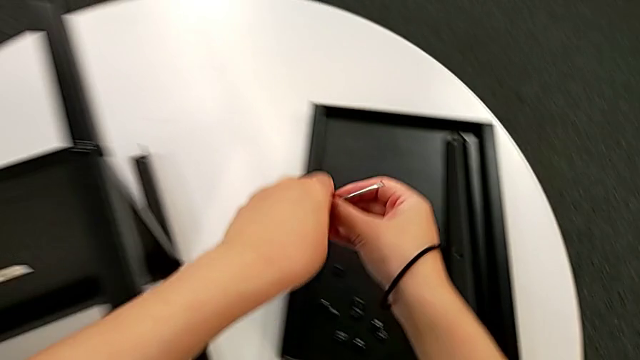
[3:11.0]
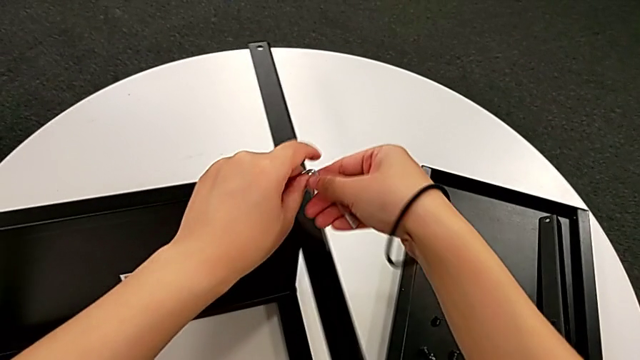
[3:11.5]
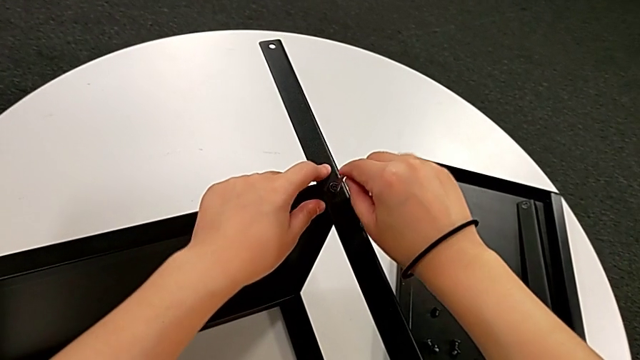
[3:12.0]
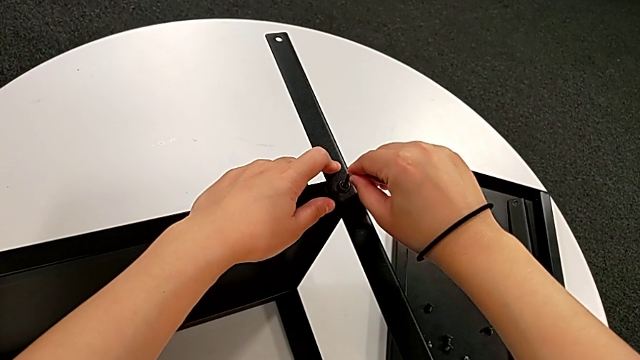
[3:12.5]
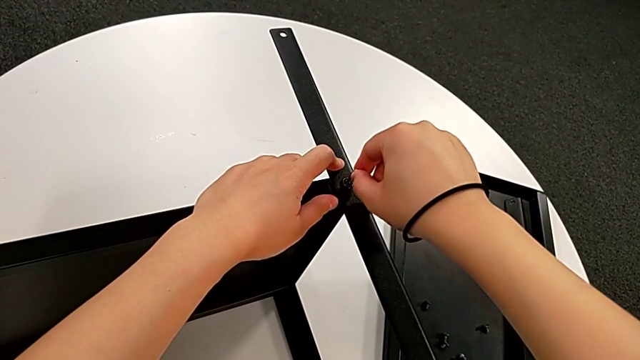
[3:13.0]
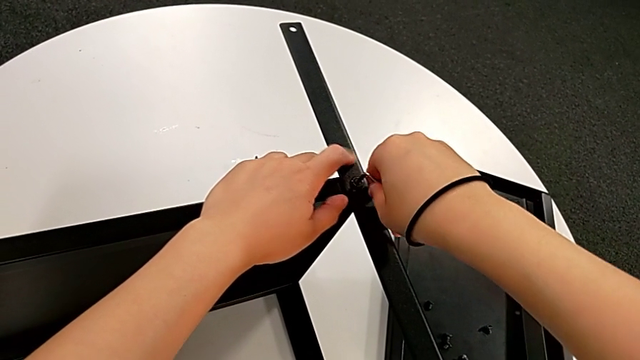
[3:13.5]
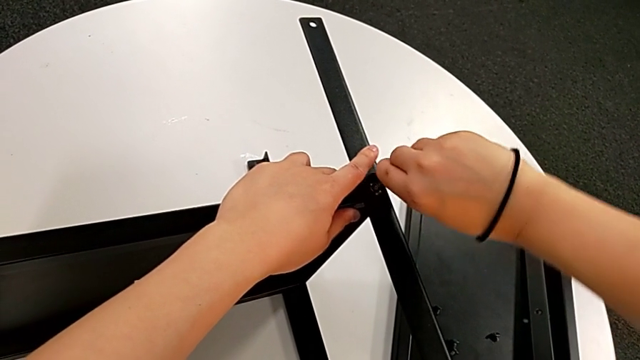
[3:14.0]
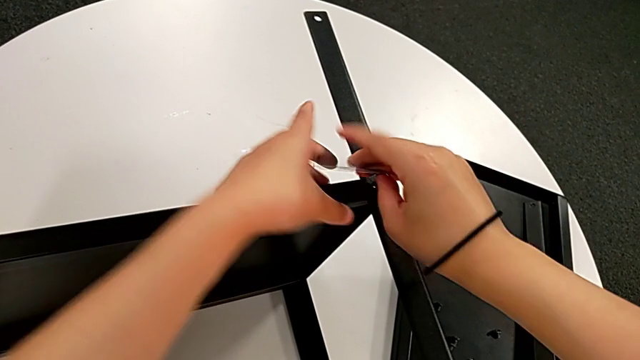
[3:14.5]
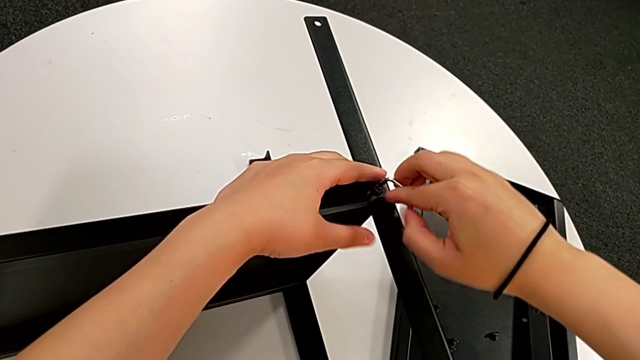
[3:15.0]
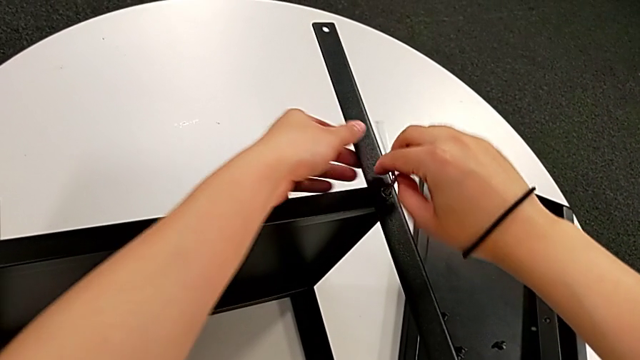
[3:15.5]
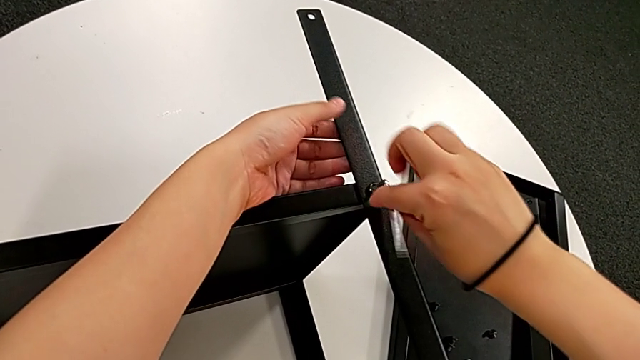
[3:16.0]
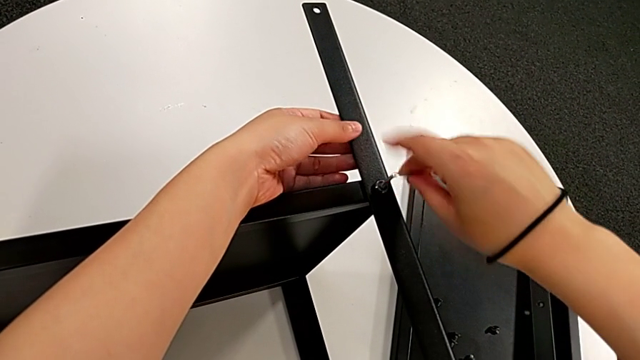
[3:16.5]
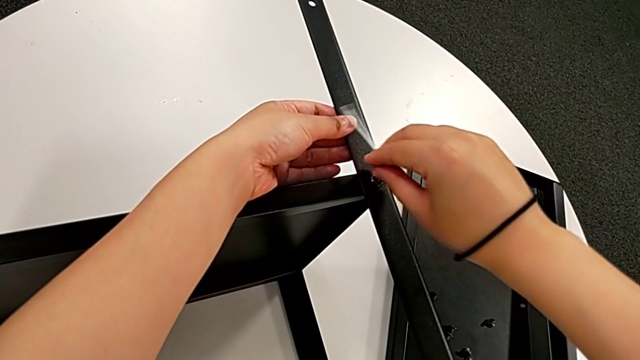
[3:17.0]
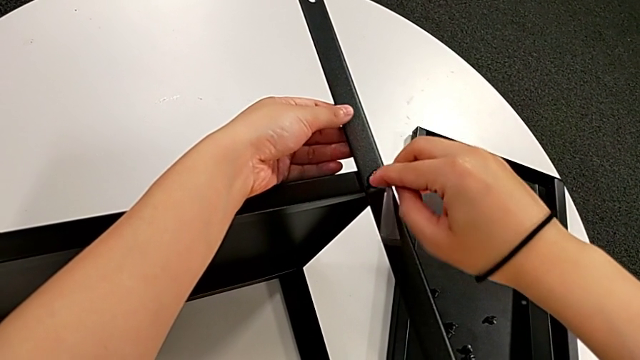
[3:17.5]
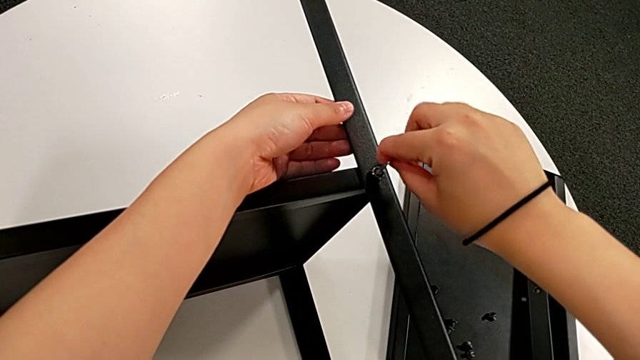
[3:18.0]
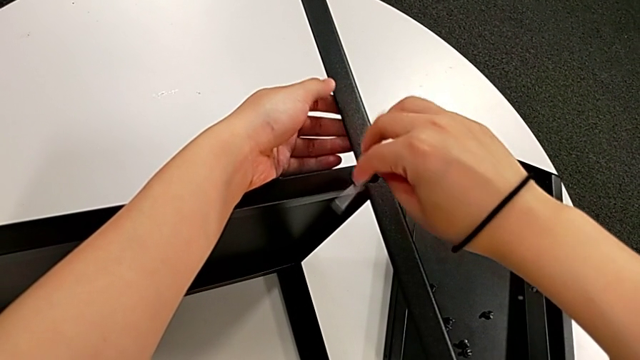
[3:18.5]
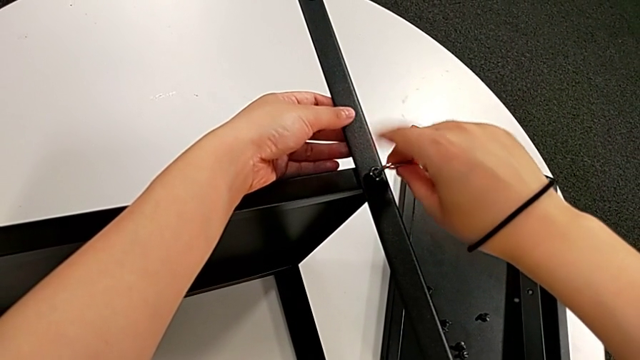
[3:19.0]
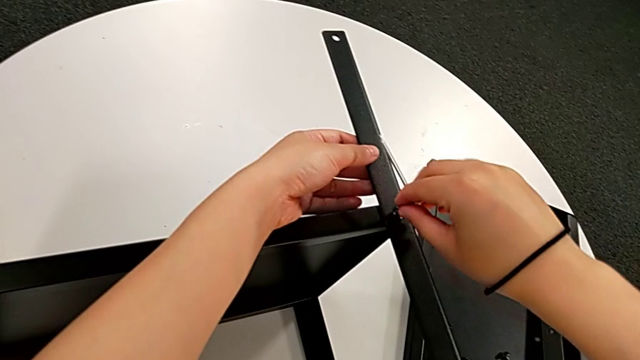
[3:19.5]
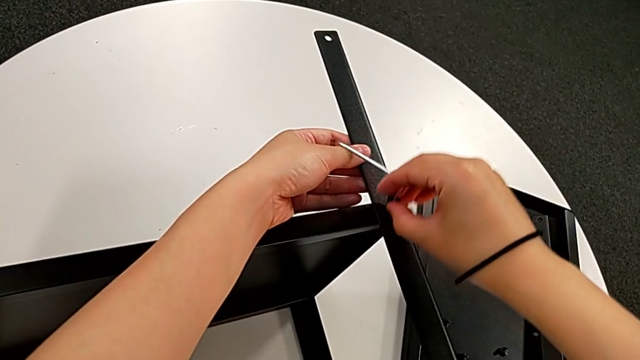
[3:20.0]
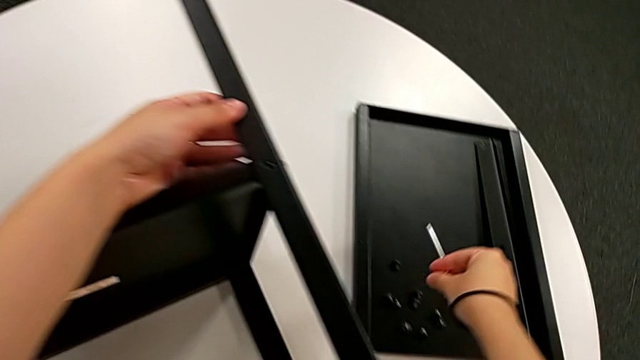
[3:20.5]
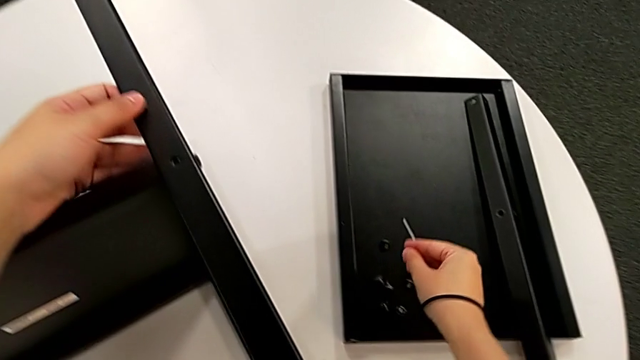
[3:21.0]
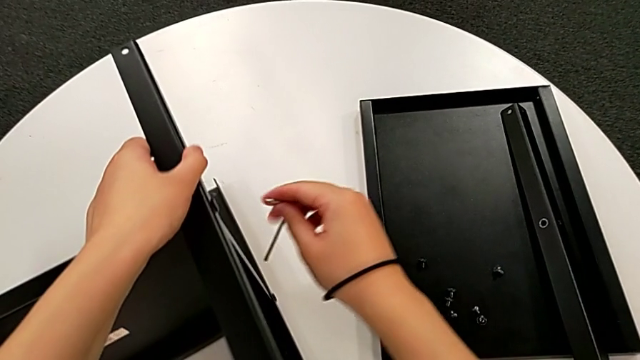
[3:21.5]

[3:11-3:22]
The camera wearer is disassembling the second leg. They approach the hex socket head, insert the Allen wrench, unscrew the hex socket head, disassemble the hex socket head, withdraw the Allen wrench, place the hex socket head and approach the hex socket head.

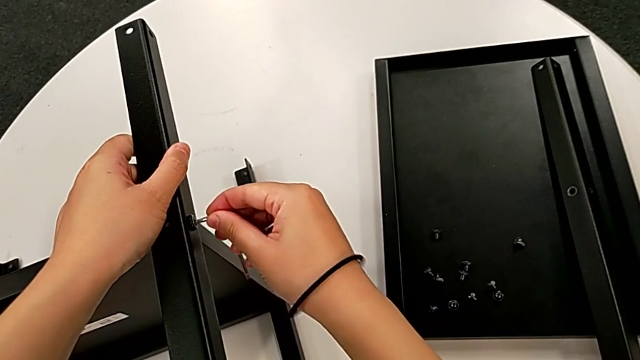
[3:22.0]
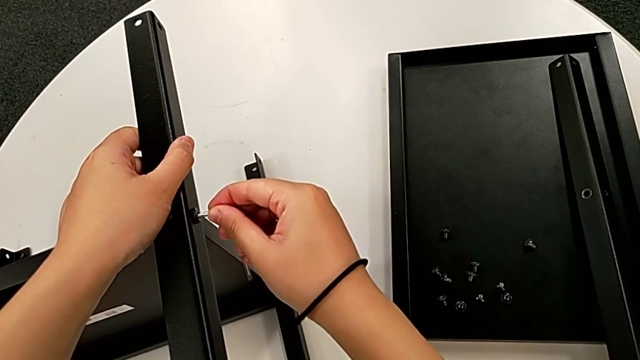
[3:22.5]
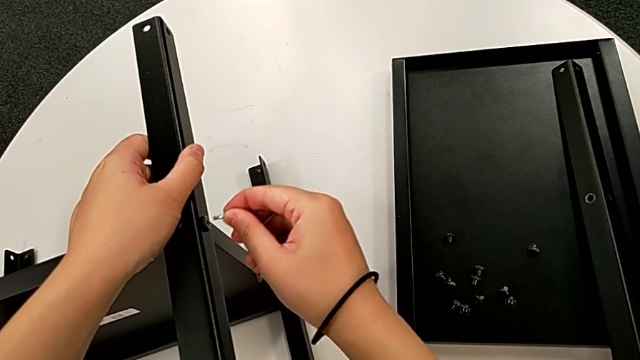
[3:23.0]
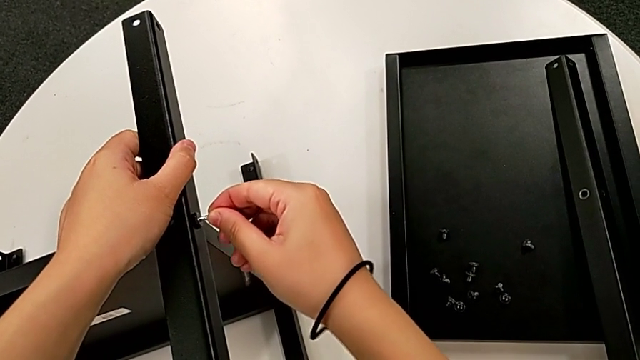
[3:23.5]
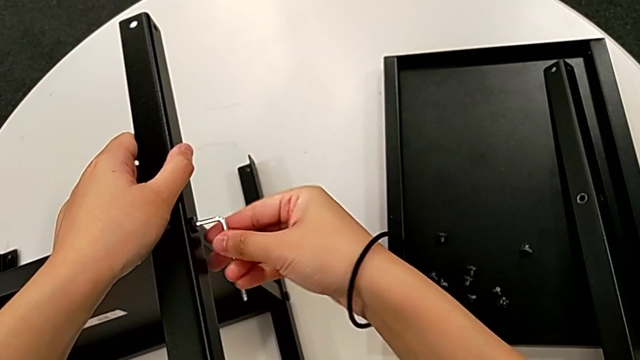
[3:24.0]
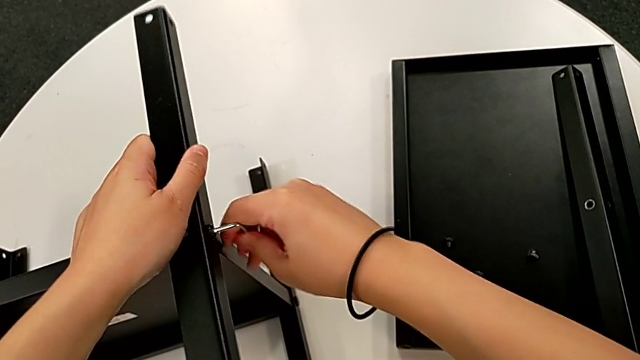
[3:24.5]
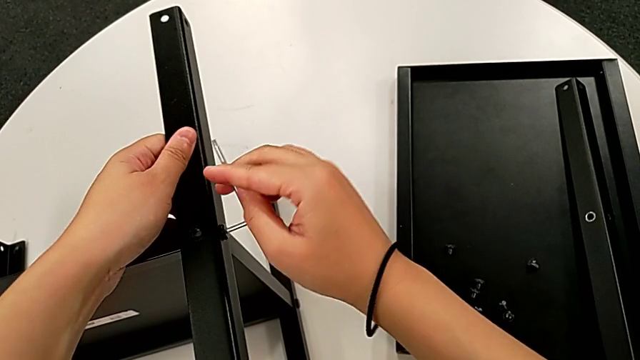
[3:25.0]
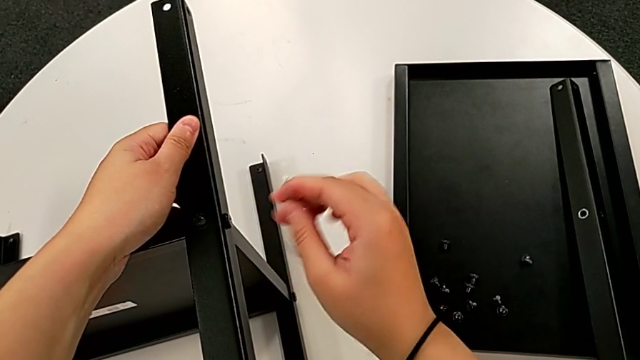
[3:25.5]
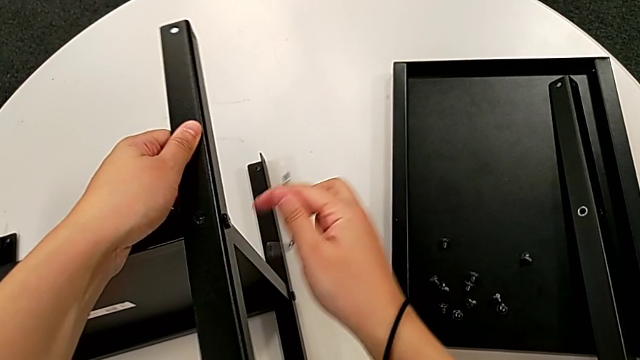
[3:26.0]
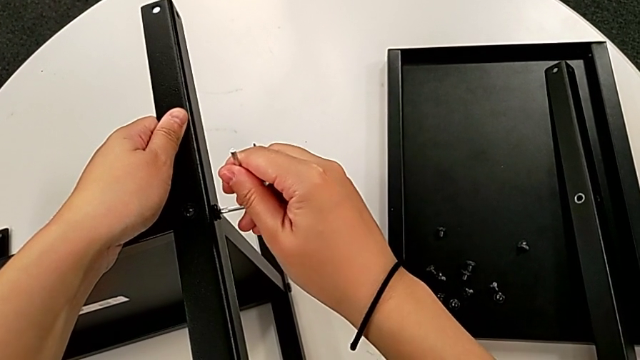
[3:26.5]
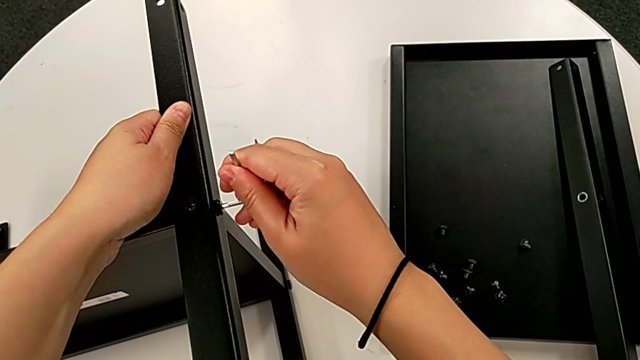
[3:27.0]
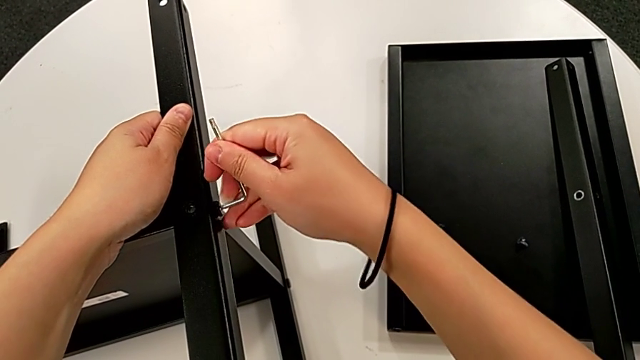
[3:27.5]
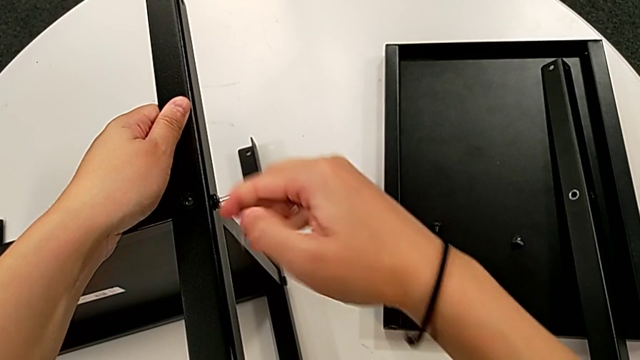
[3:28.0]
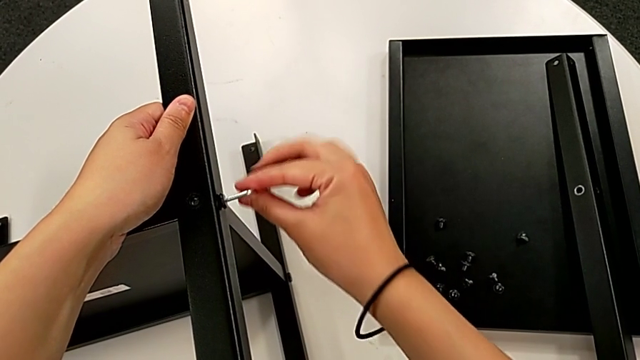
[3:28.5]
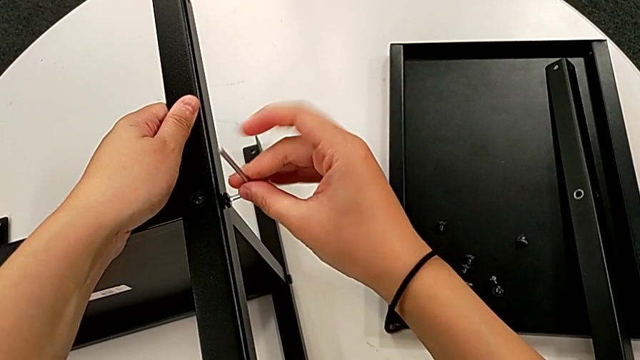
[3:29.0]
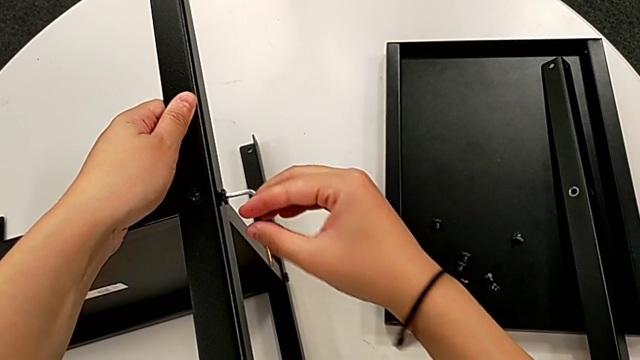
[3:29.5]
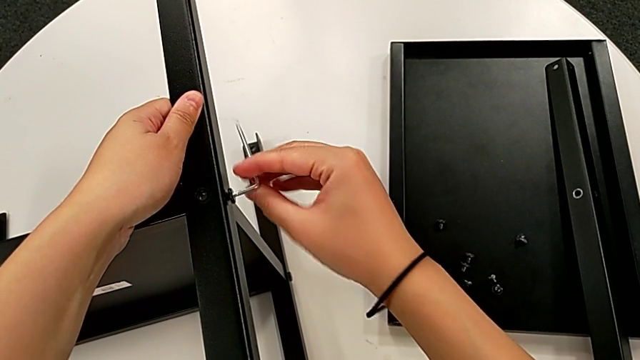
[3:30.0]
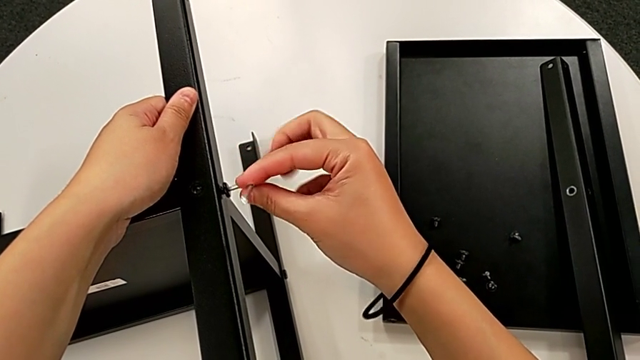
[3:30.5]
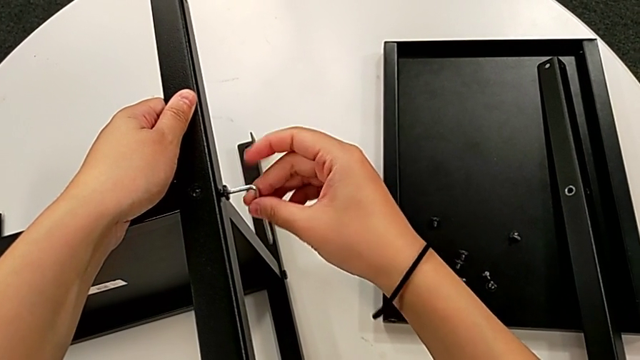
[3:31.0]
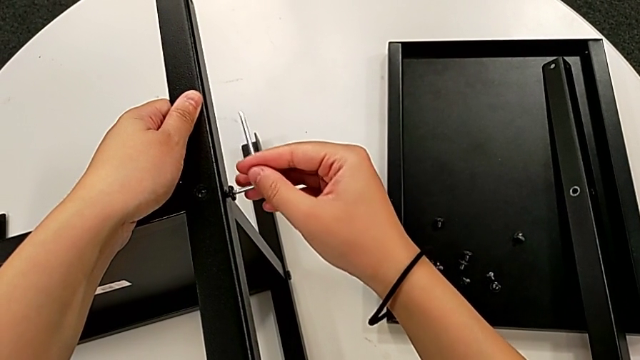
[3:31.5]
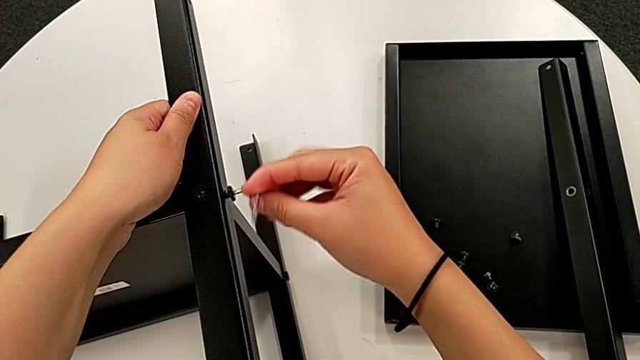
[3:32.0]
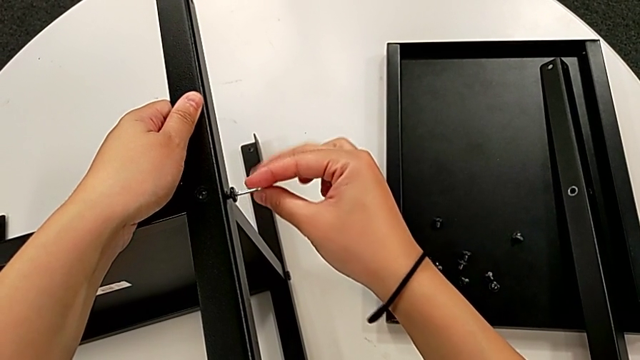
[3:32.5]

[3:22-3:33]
The camera wearer is disassembling the second leg. They insert the Allen wrench and unscrew the hex socket head.
